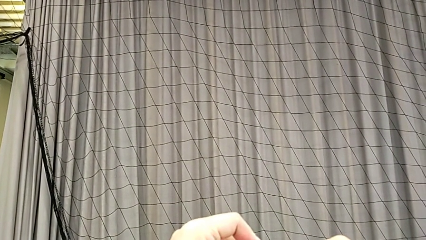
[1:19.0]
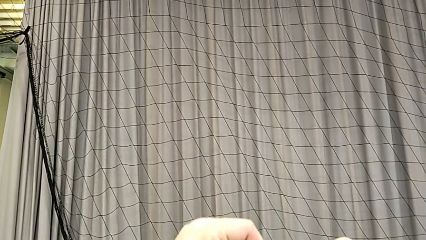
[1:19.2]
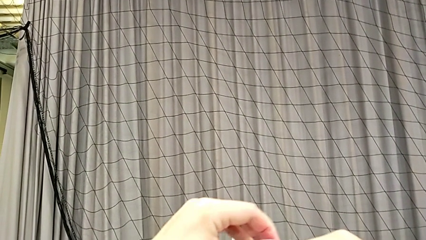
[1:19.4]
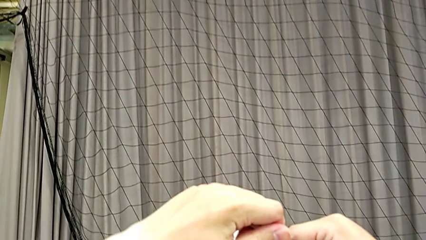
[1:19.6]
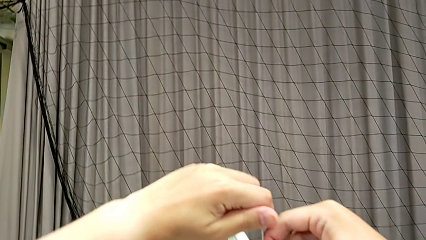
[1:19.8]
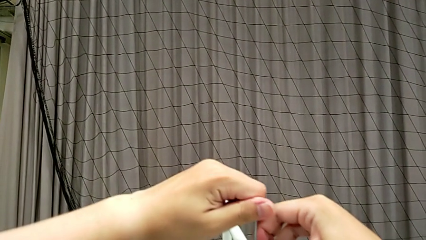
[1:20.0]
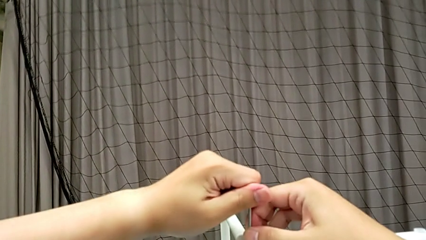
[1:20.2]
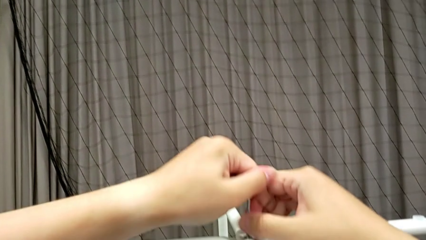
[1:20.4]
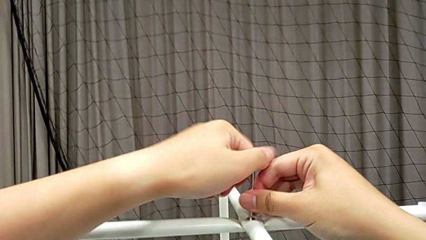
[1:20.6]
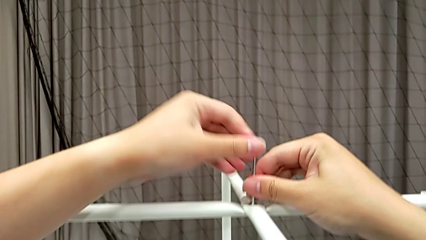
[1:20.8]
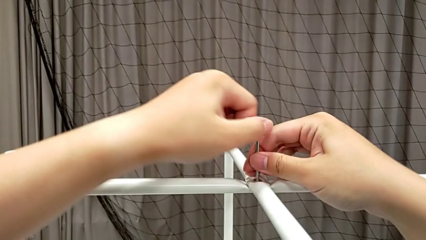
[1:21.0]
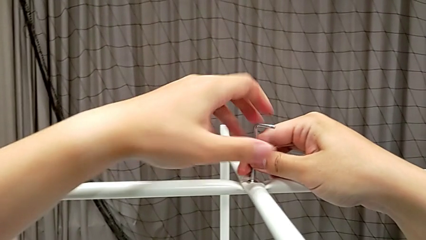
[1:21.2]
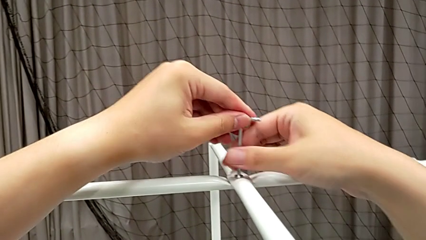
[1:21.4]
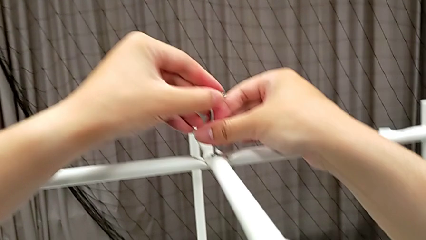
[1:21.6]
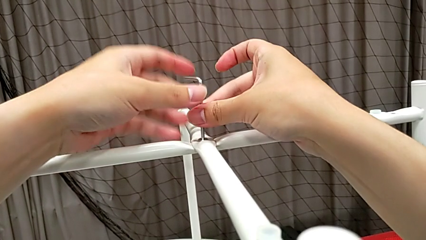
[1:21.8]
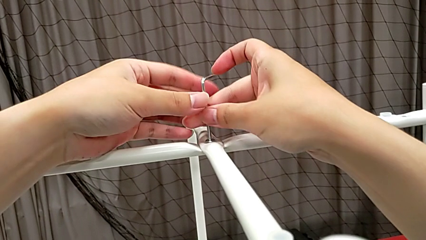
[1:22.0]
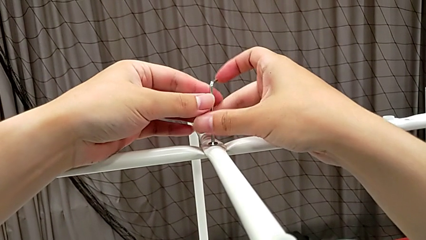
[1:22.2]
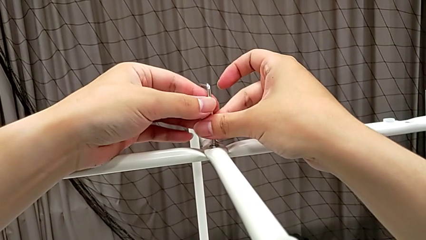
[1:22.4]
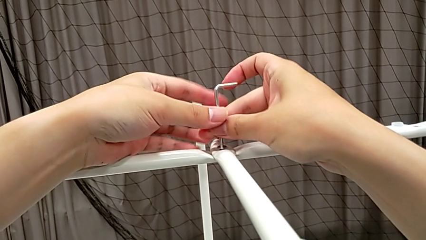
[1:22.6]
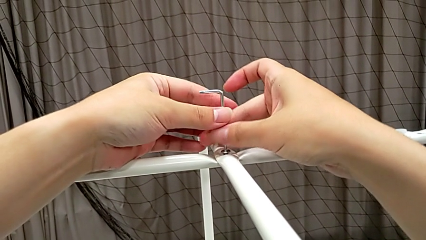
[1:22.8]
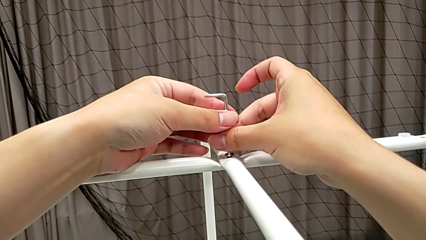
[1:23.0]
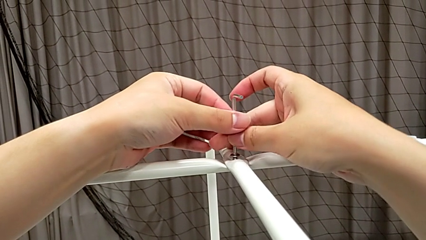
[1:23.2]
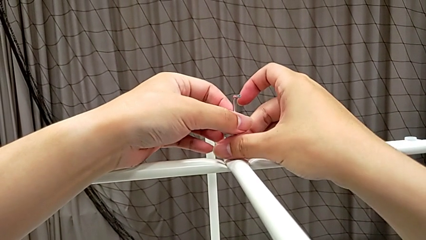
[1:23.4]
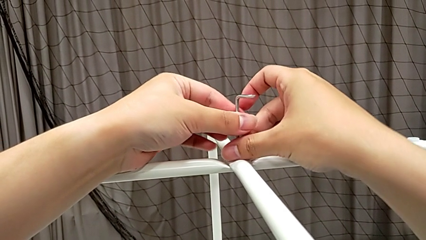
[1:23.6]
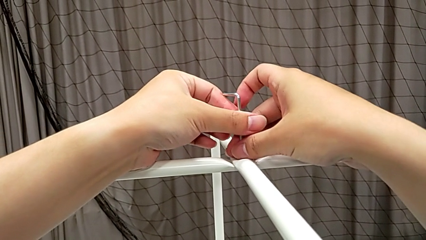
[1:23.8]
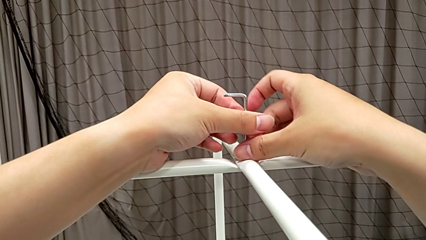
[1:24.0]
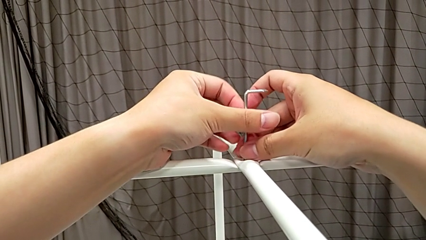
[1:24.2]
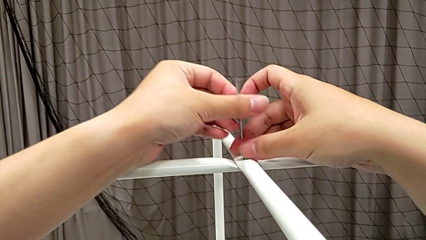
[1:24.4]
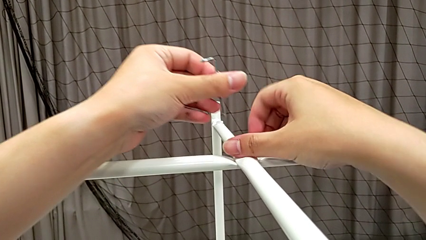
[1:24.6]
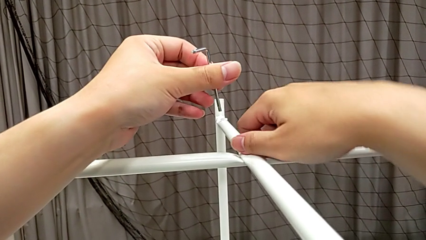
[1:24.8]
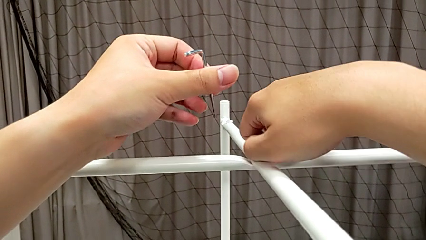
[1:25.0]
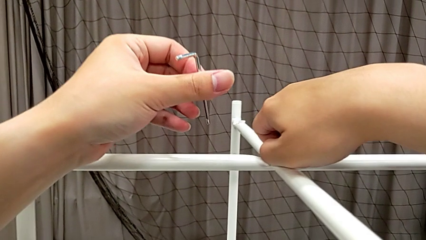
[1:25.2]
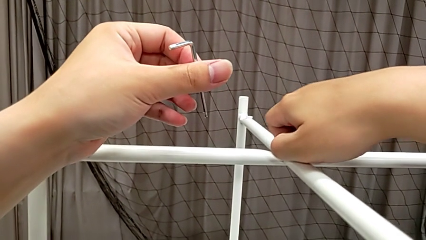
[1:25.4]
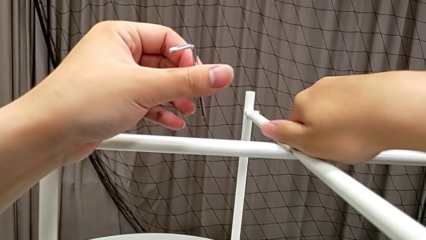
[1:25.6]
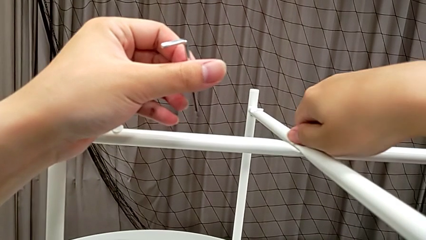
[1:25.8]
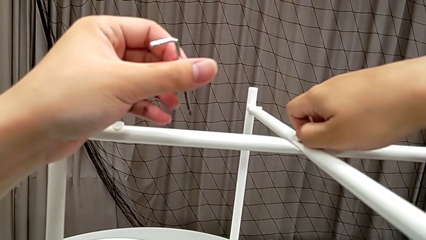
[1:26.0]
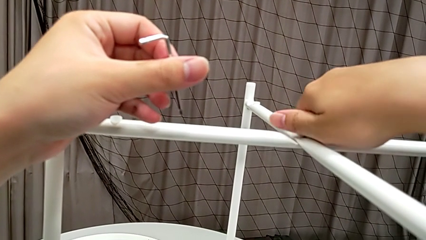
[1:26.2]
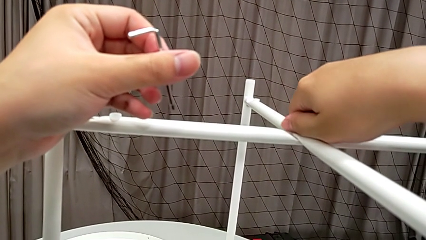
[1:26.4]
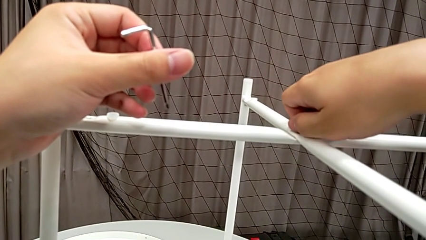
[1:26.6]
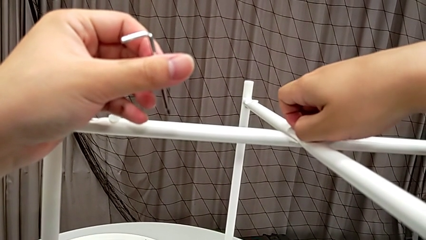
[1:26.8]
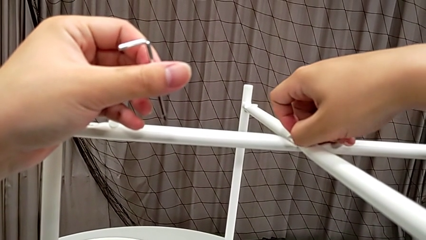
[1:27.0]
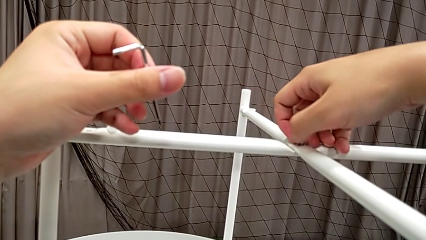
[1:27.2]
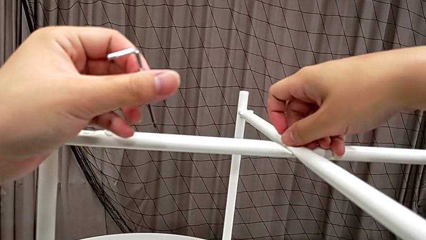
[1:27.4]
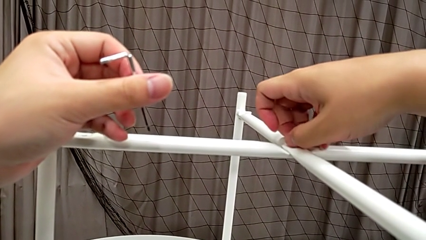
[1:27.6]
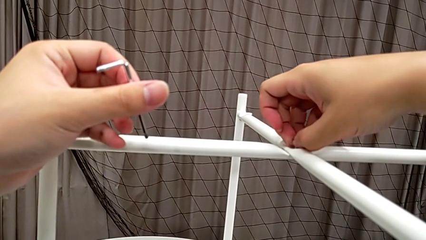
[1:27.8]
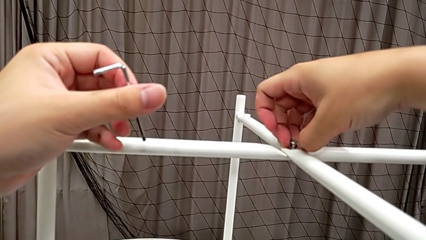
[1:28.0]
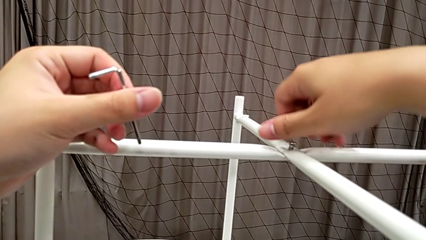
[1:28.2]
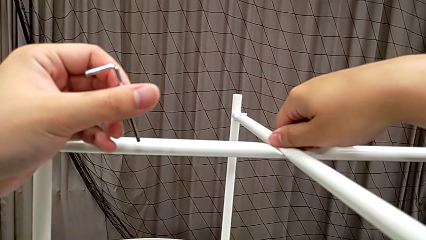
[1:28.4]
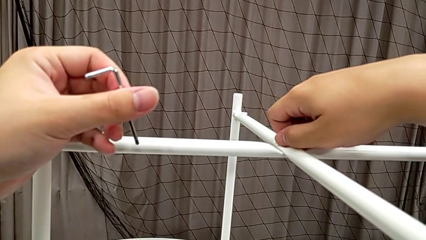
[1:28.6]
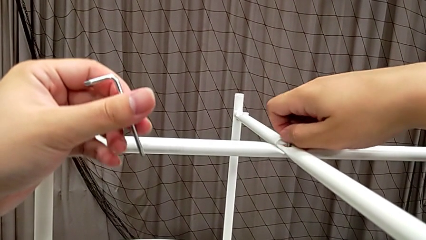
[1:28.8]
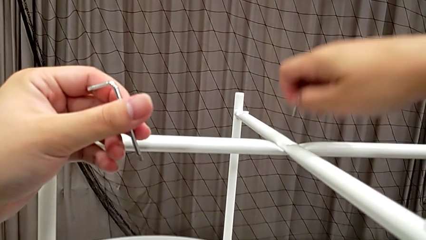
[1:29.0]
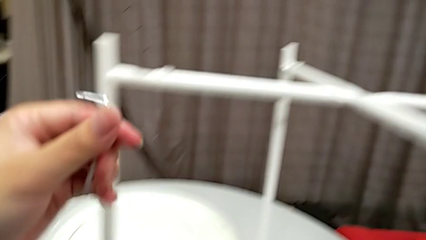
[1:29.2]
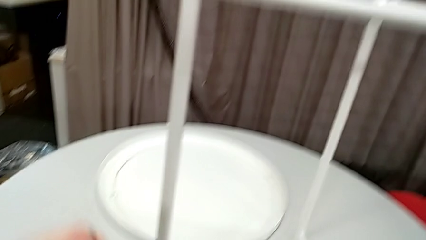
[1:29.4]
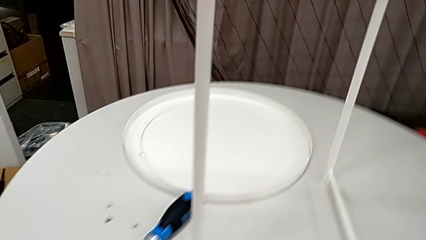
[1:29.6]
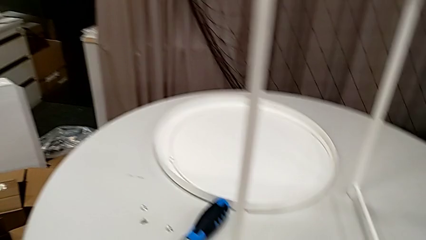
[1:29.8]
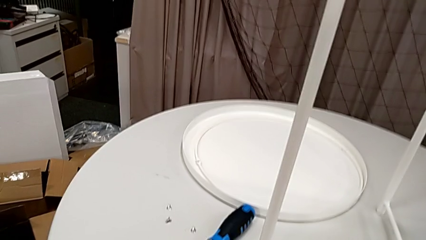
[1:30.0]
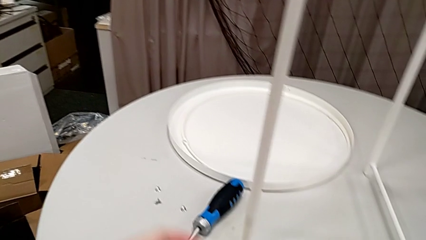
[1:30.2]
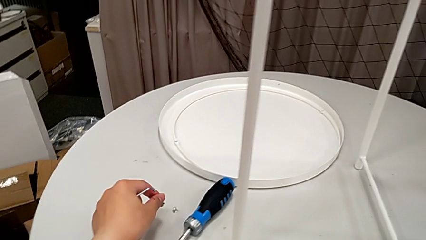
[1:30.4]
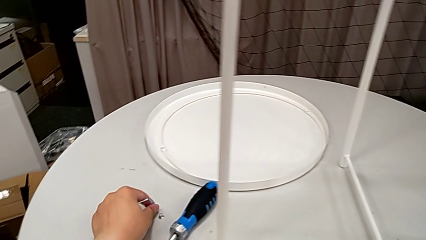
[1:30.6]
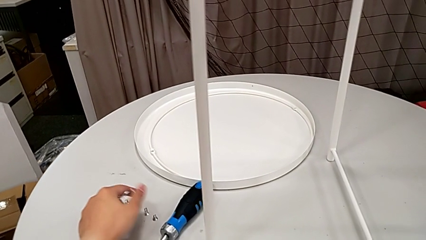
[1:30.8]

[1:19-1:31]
The camera wearer is unscrewing the hex socket heads from the legs of the table. They unscrew the hex socket head, withdraw the Allen wrench with the left hand, unscrew the hex socket head with the right hand, disassemble it and place it.

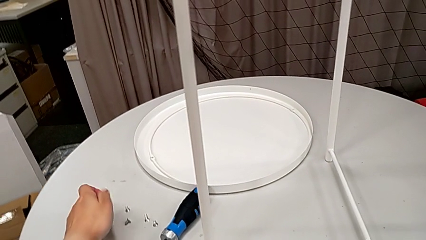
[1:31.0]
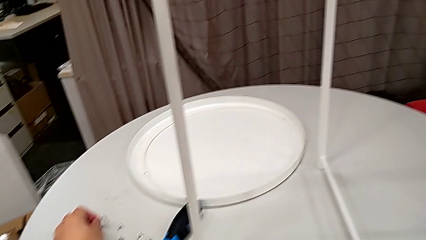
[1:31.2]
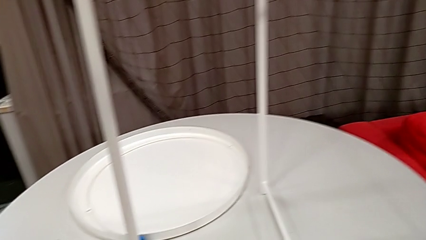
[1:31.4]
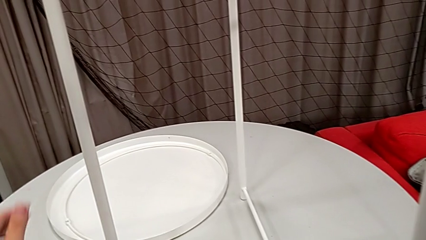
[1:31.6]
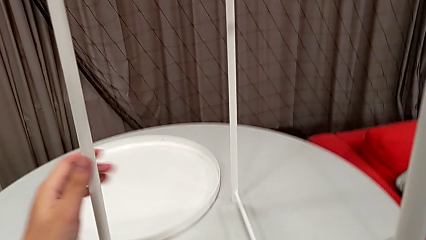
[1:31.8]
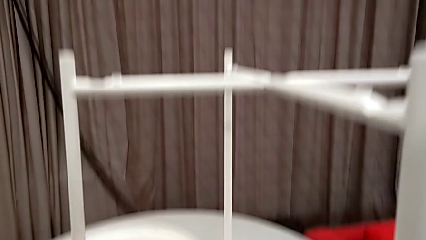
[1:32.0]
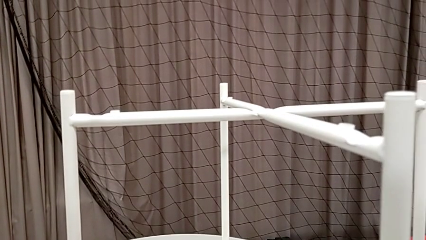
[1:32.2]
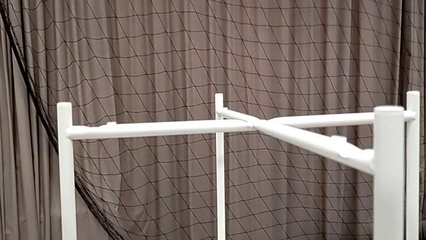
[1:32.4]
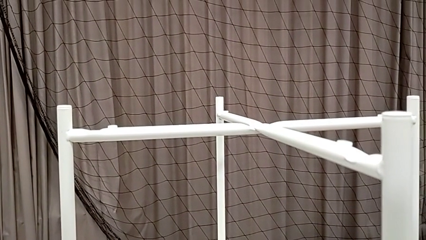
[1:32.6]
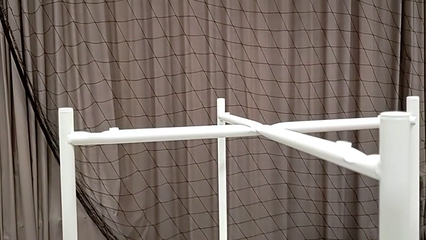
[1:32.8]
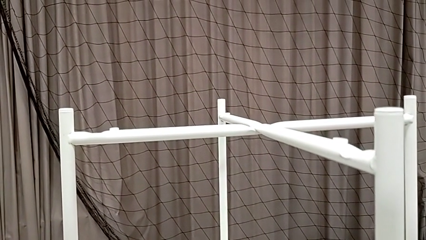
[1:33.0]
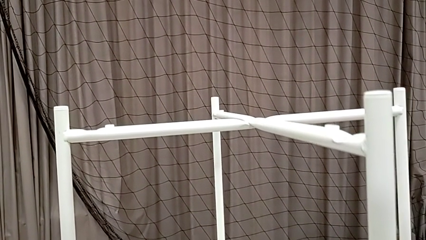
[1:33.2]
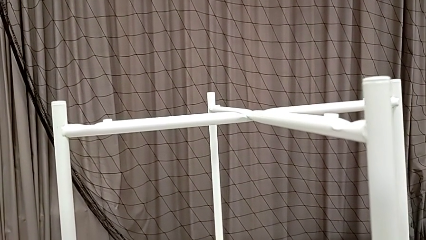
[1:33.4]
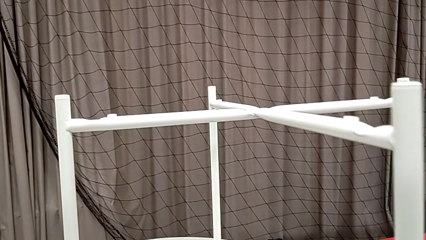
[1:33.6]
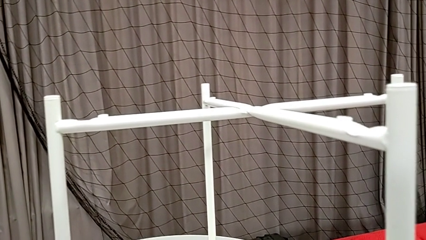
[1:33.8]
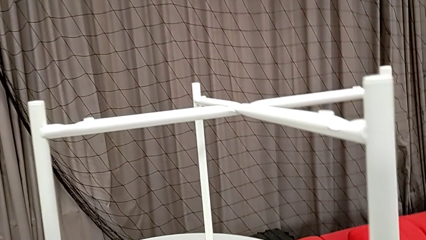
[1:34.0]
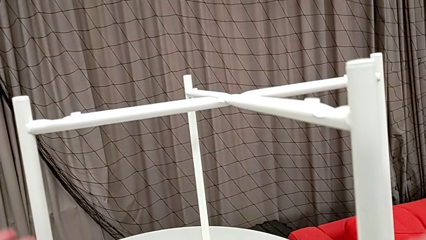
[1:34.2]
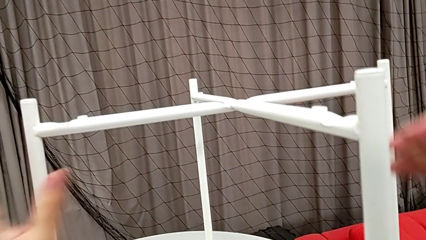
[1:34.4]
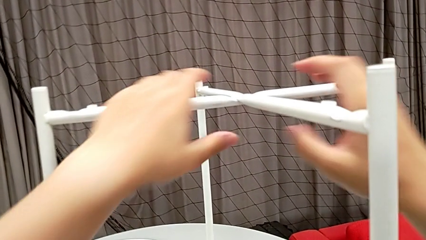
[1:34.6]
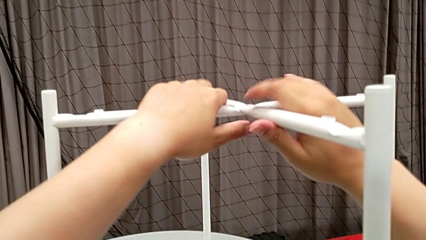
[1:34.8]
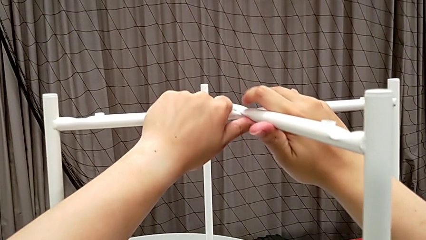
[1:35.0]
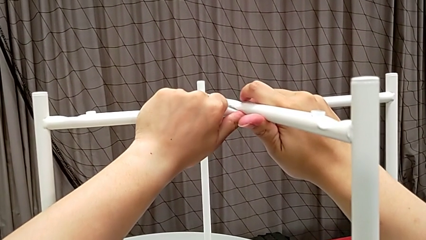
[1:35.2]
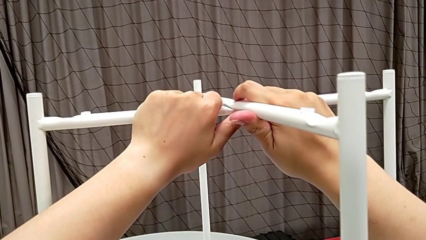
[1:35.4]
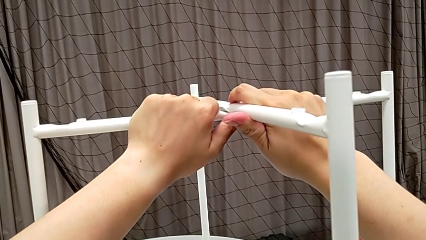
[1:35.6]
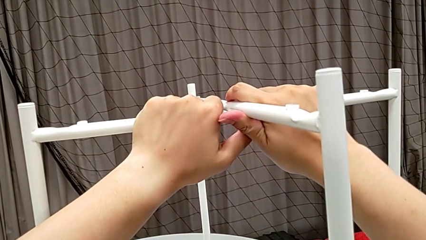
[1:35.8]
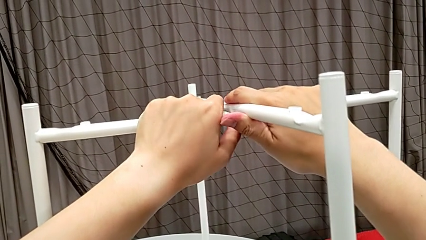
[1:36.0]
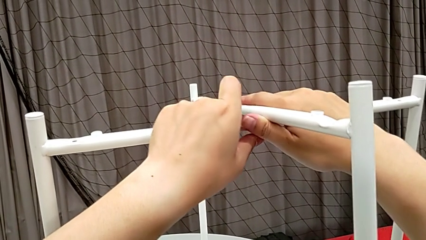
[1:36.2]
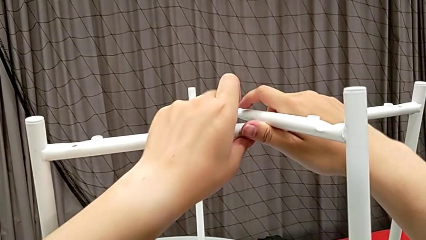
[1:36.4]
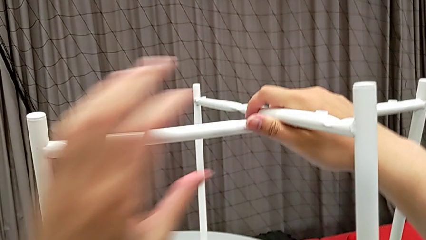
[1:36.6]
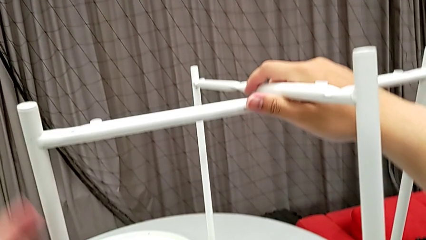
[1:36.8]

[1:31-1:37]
The camera wearer is disassembling the legs. They place the Allen wrench, grab the leg, lift it, place it and disassemble it.
